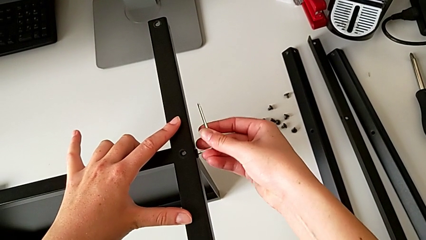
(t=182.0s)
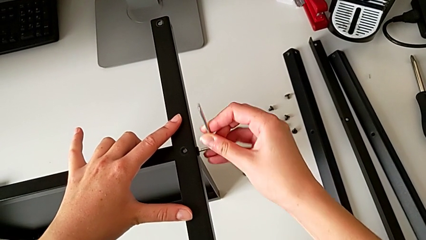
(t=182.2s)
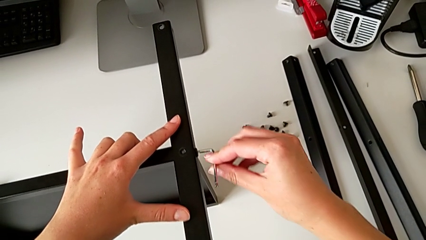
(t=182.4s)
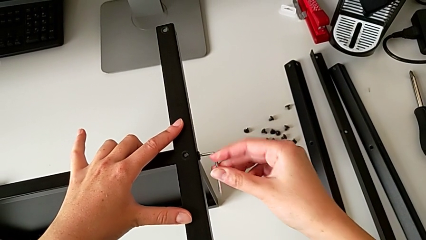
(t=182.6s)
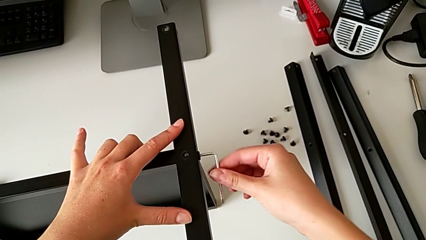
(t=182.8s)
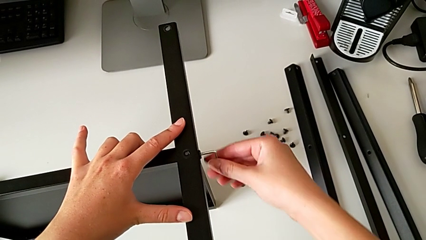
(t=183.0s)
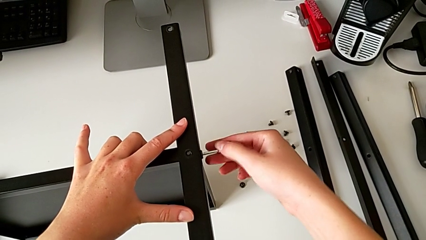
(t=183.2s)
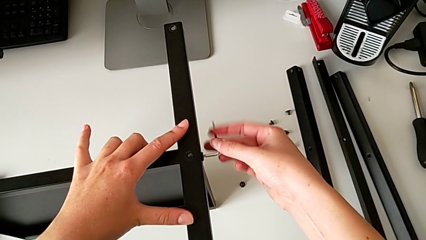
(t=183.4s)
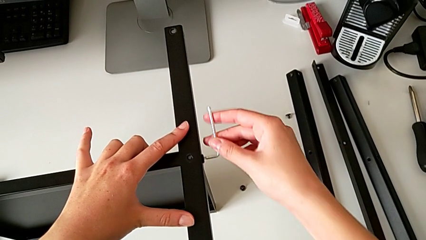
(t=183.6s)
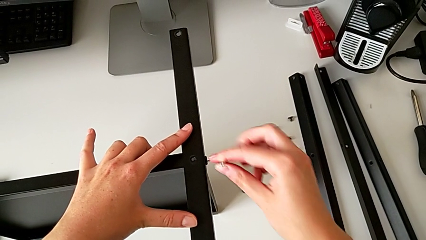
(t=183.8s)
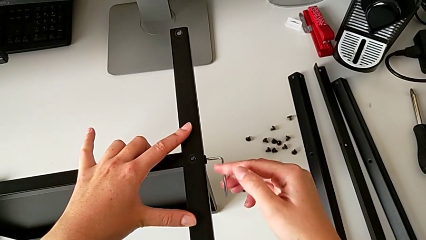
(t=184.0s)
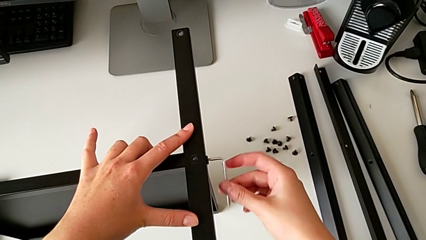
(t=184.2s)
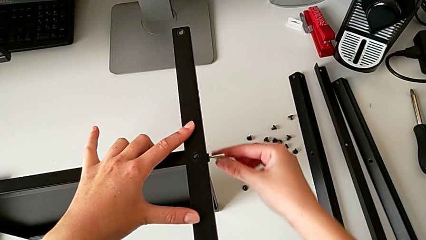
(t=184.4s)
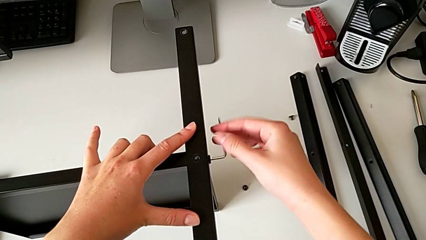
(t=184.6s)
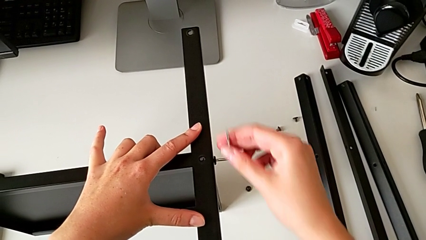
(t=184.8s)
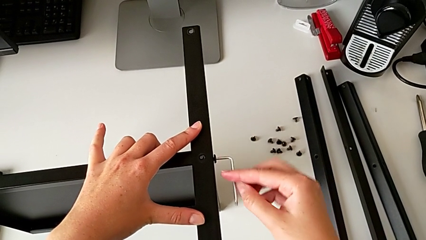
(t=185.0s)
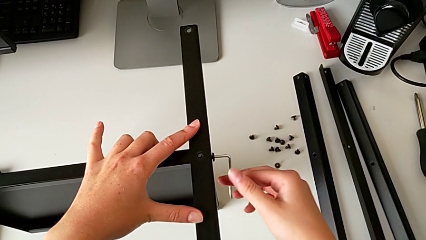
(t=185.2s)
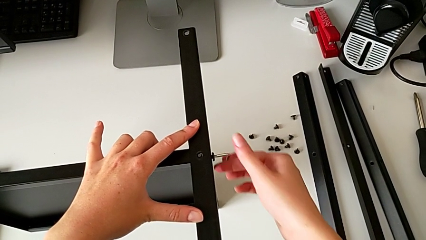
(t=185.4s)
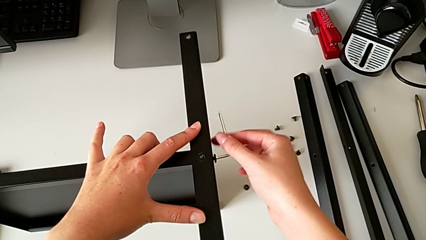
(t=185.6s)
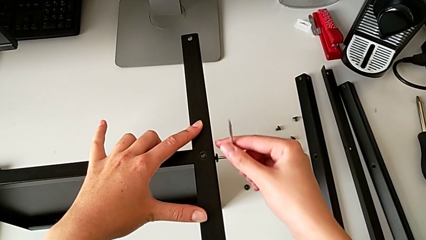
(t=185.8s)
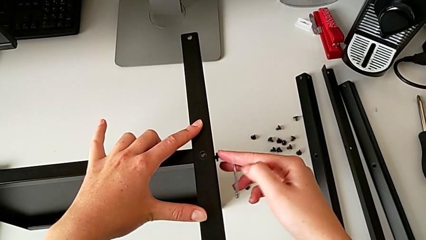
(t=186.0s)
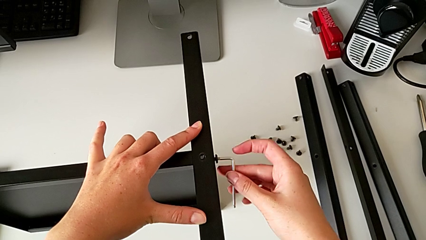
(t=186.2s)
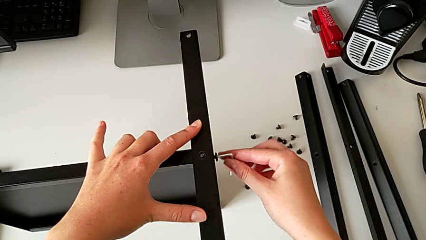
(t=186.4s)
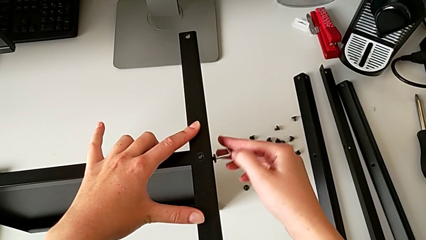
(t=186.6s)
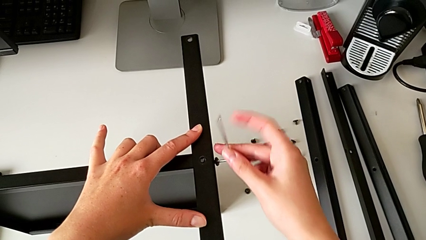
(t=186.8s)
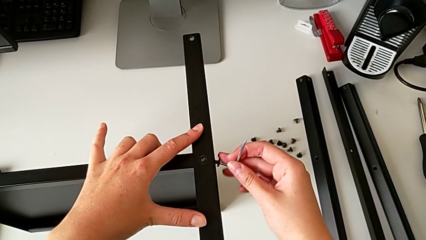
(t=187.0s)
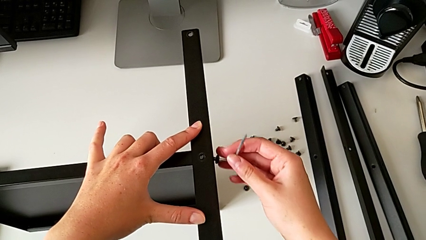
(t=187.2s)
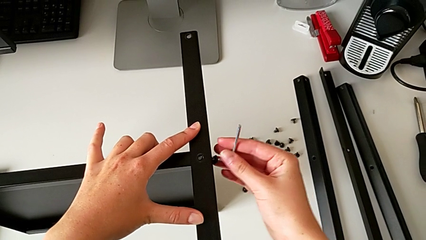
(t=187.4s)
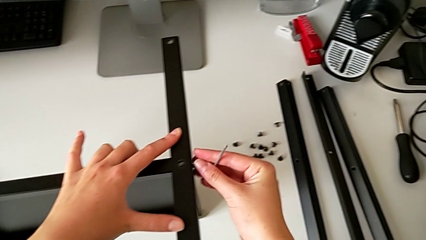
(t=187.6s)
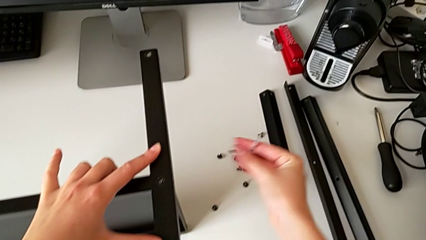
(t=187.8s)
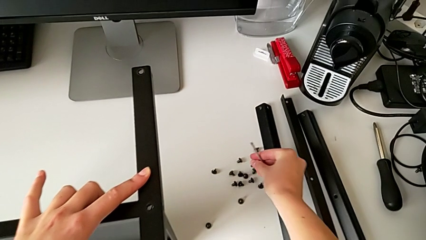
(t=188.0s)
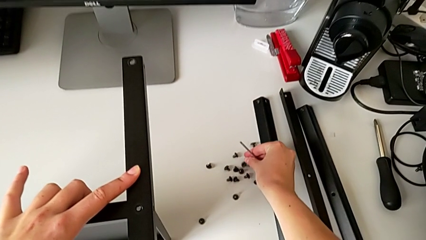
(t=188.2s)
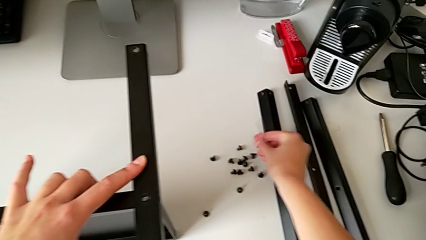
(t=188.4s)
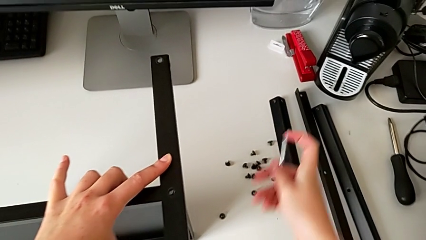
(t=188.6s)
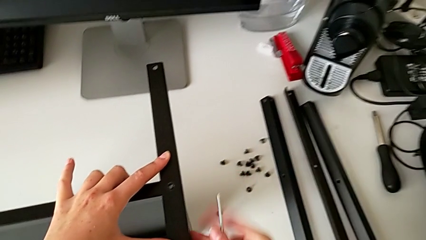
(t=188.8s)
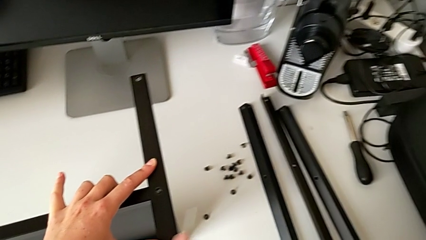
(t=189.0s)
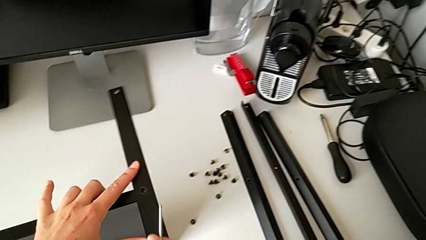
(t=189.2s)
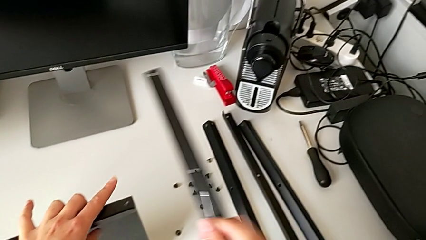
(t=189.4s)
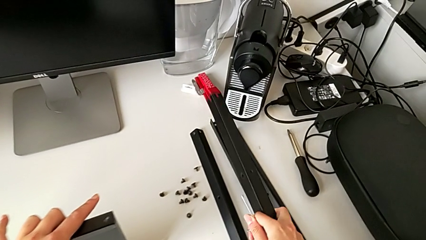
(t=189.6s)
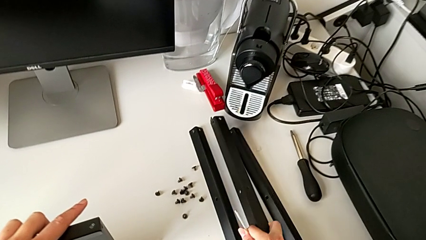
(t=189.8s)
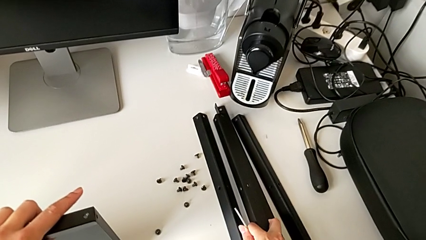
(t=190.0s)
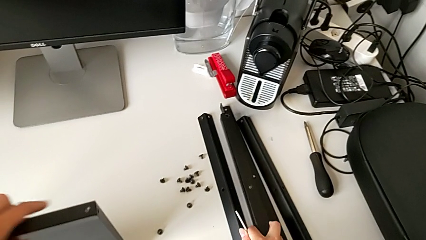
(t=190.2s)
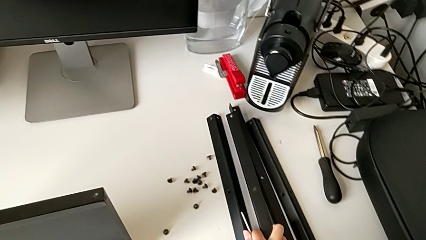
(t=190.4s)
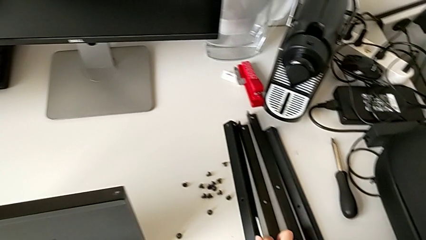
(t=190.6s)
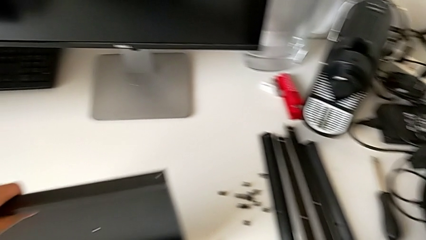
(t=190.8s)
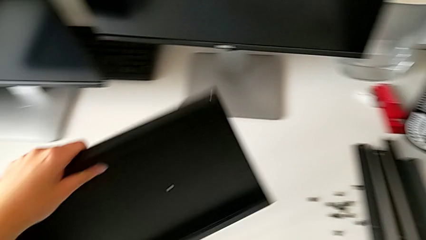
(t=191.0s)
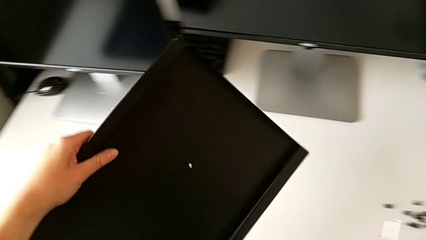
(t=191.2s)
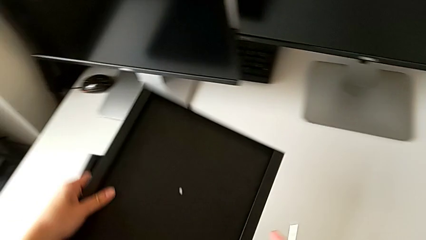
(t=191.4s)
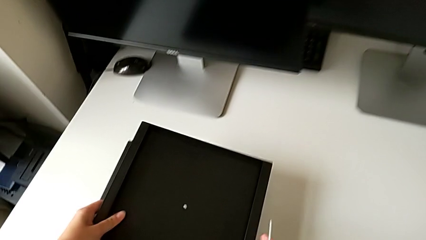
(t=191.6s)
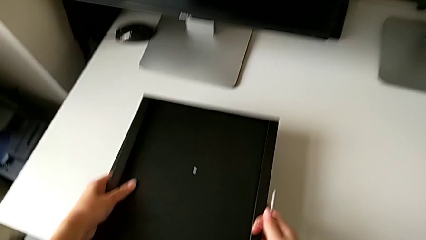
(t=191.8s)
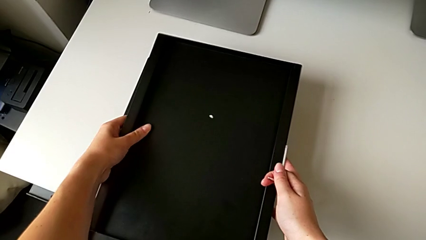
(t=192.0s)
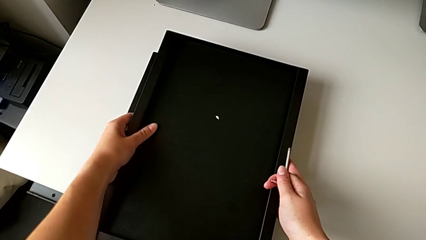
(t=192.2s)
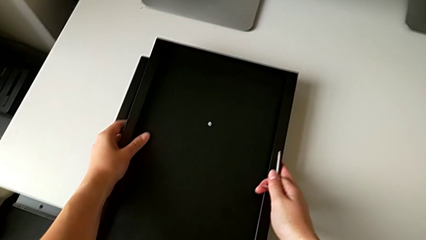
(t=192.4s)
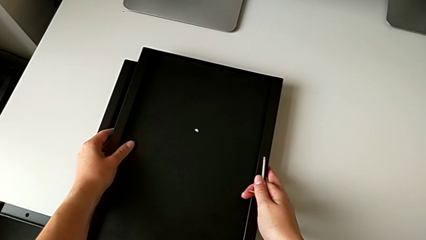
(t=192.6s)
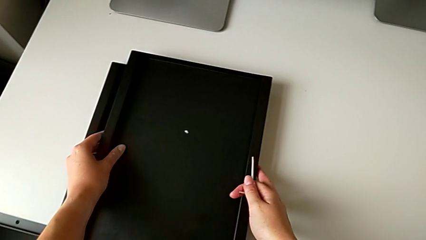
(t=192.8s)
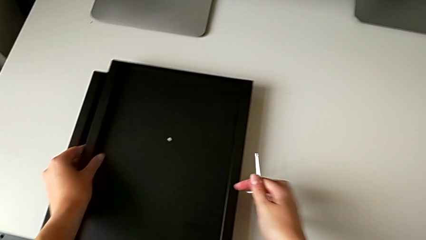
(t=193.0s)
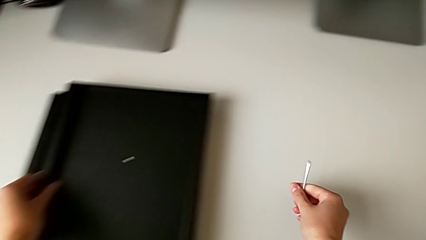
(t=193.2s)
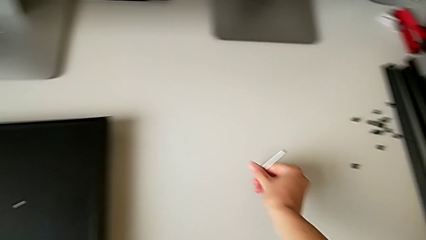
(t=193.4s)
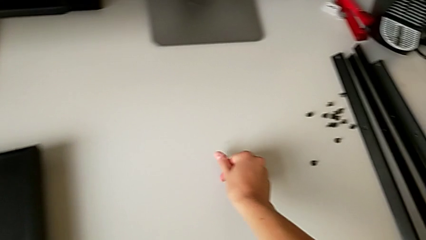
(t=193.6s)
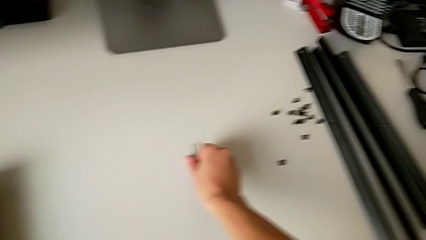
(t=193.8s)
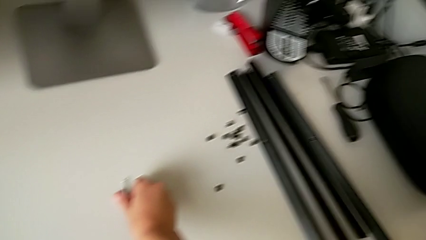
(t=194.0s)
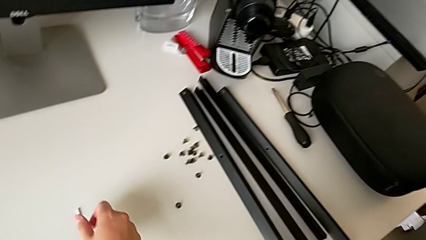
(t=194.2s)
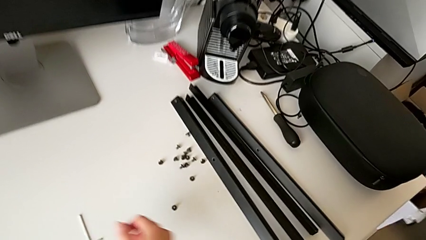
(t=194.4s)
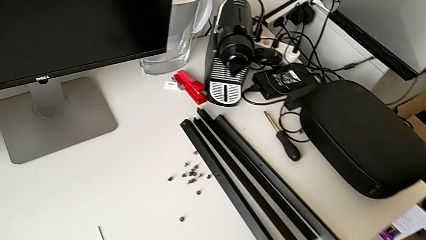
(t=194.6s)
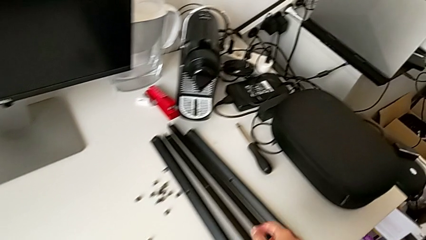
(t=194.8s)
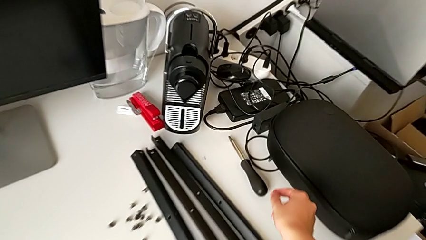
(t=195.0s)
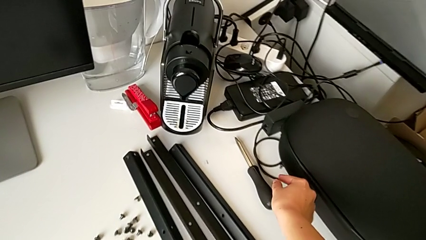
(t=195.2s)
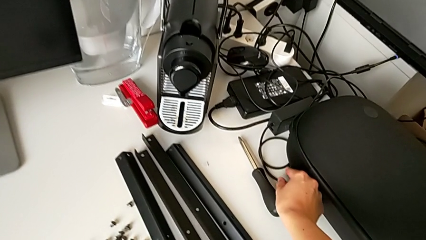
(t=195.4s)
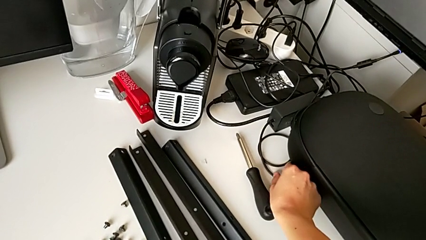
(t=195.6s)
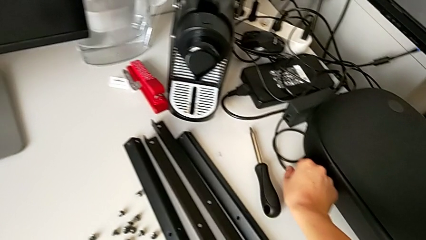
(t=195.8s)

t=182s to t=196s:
The camera wearer is disassembling the fourth leg of the table. They unscrew the hex socket head, disassemble it and place it. They disassemble the fourth leg and place it. They place the tray, place the Allen wrench and place the hex socket head.
